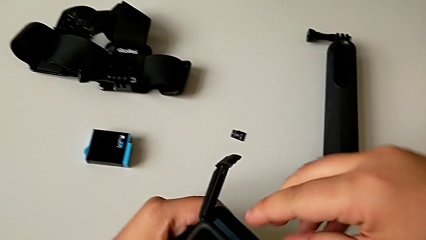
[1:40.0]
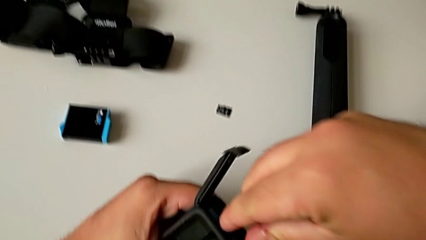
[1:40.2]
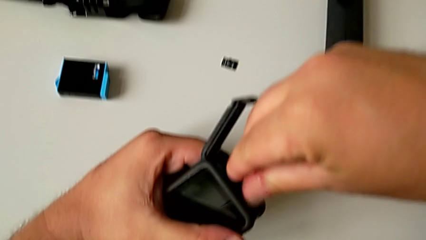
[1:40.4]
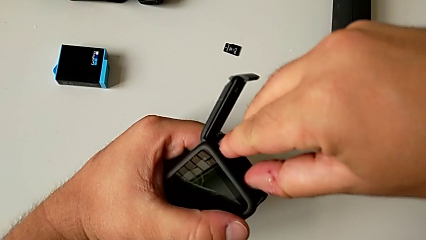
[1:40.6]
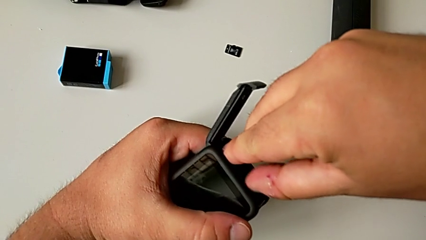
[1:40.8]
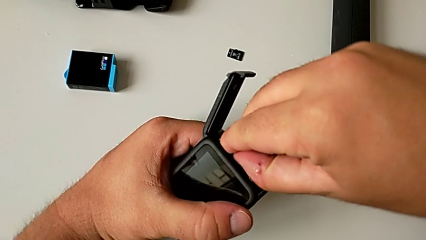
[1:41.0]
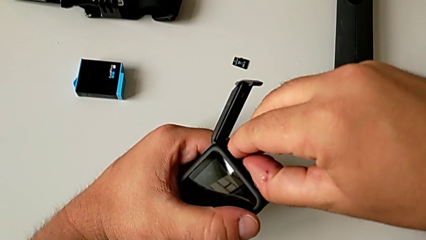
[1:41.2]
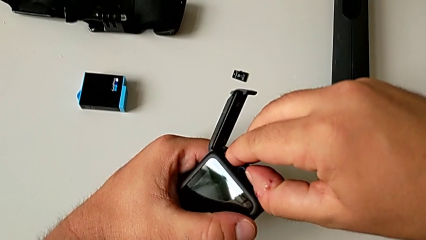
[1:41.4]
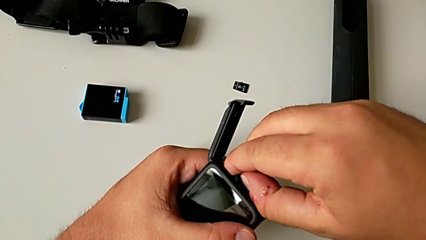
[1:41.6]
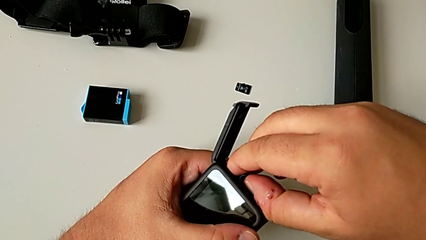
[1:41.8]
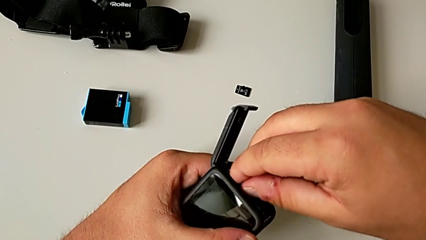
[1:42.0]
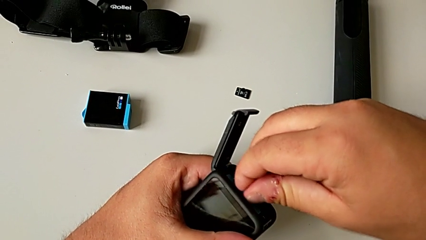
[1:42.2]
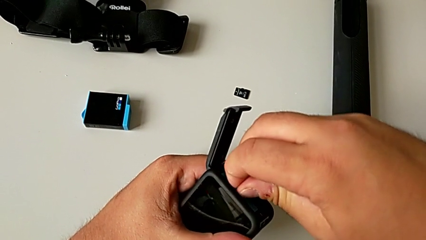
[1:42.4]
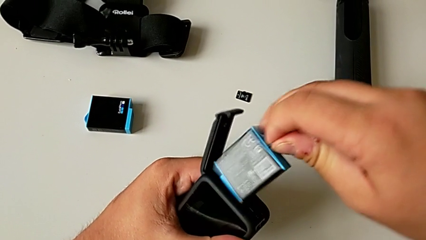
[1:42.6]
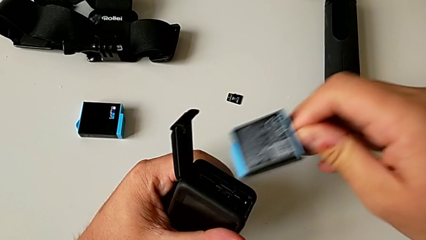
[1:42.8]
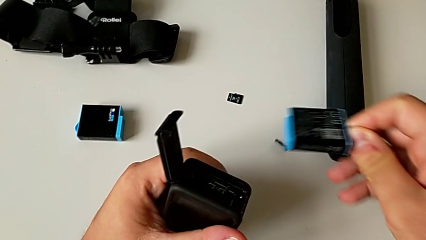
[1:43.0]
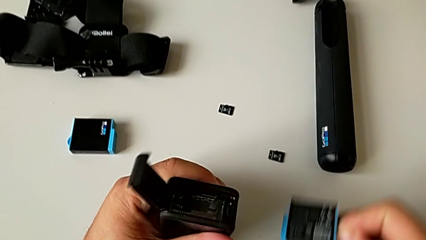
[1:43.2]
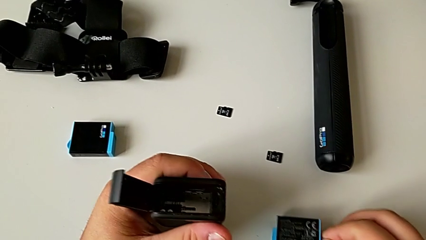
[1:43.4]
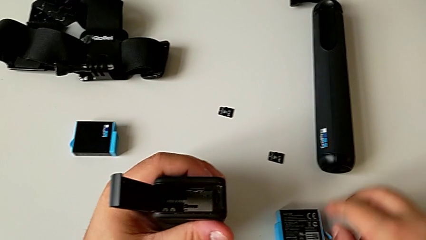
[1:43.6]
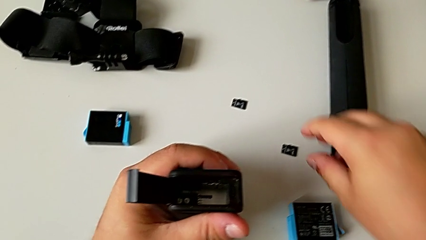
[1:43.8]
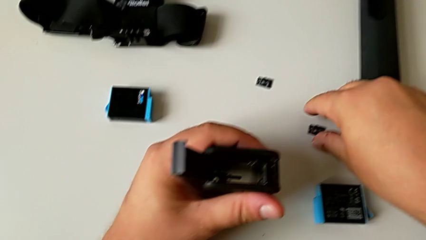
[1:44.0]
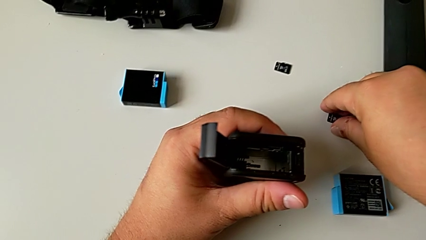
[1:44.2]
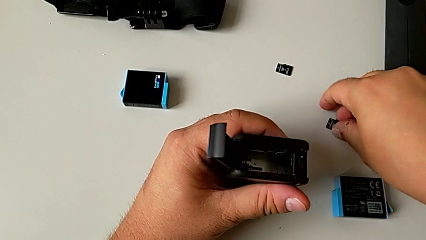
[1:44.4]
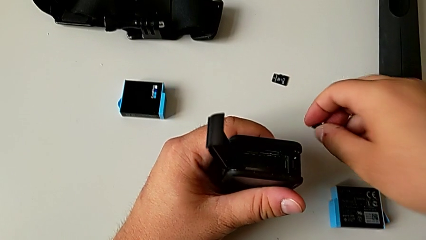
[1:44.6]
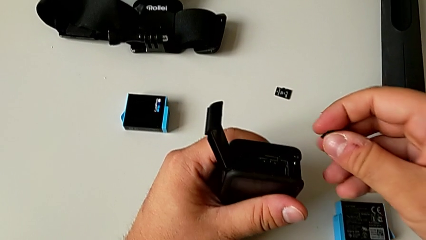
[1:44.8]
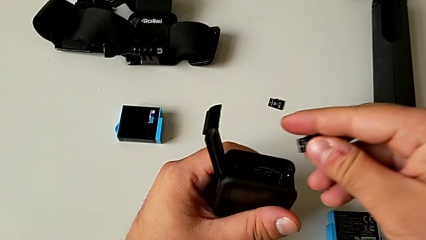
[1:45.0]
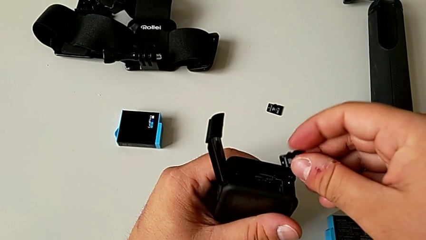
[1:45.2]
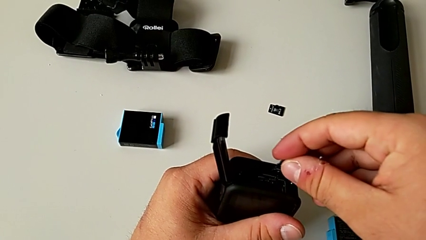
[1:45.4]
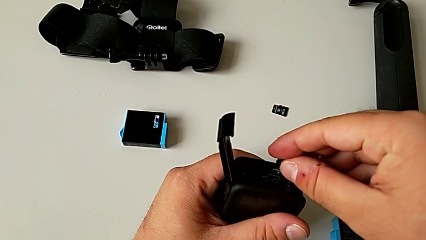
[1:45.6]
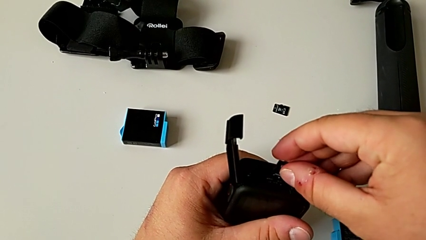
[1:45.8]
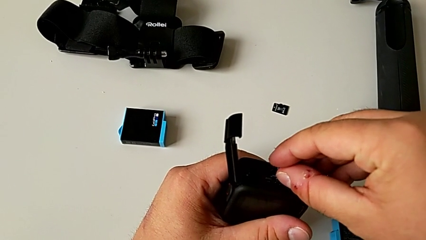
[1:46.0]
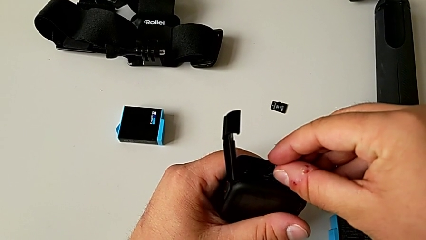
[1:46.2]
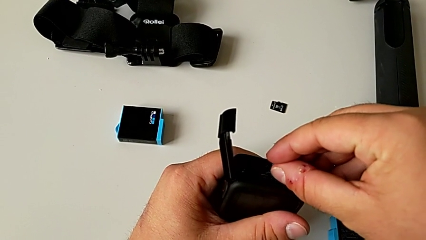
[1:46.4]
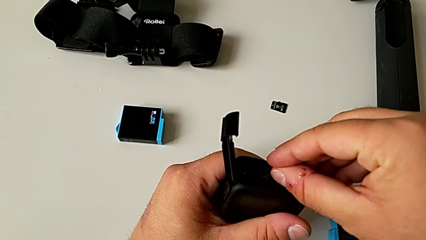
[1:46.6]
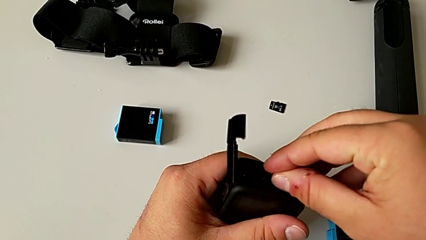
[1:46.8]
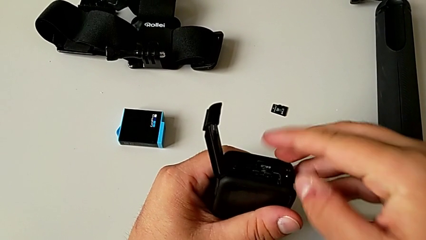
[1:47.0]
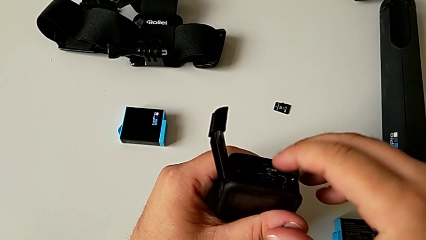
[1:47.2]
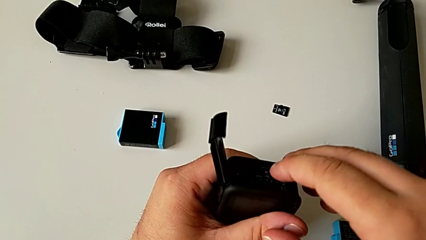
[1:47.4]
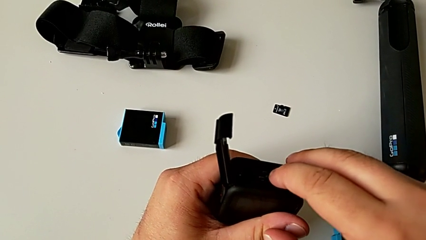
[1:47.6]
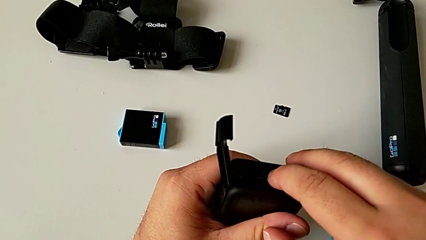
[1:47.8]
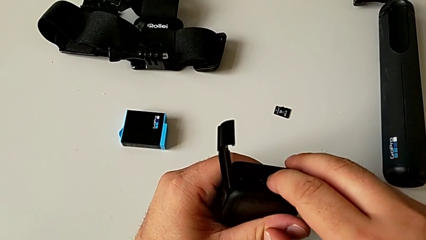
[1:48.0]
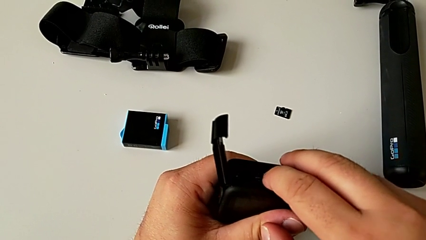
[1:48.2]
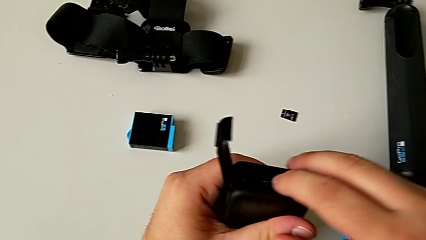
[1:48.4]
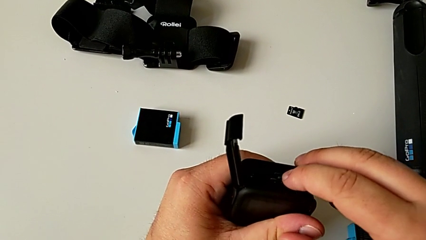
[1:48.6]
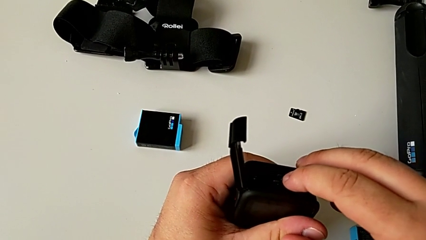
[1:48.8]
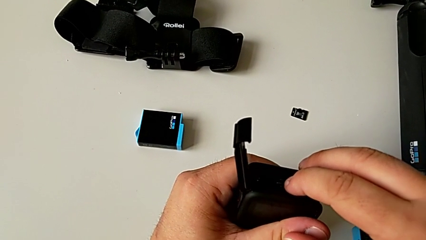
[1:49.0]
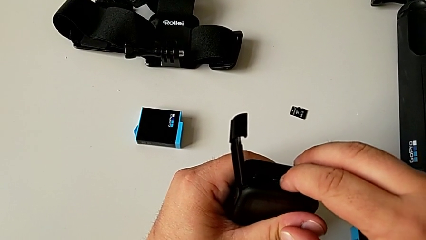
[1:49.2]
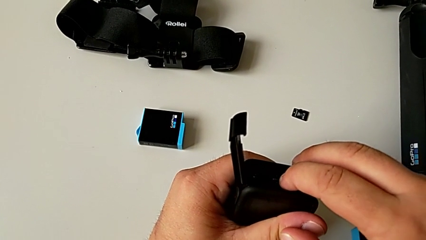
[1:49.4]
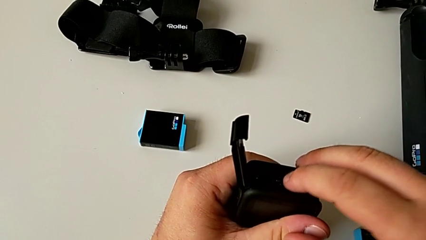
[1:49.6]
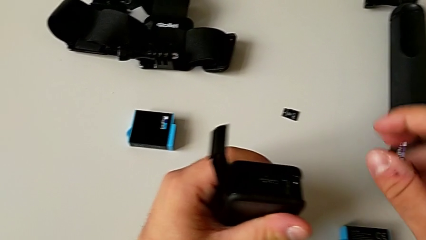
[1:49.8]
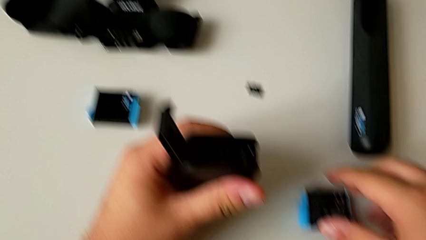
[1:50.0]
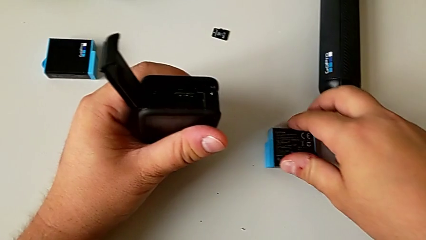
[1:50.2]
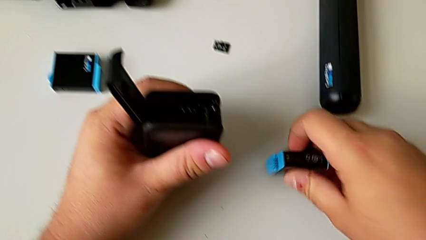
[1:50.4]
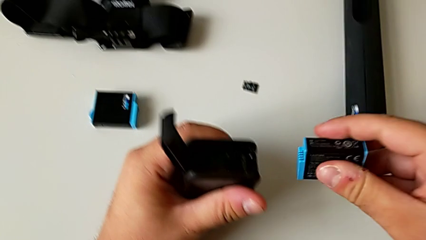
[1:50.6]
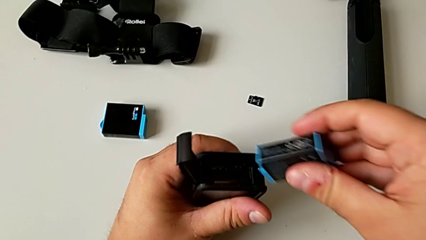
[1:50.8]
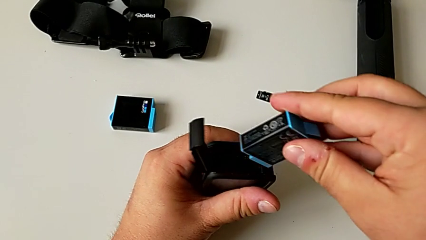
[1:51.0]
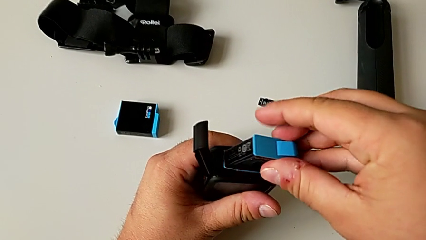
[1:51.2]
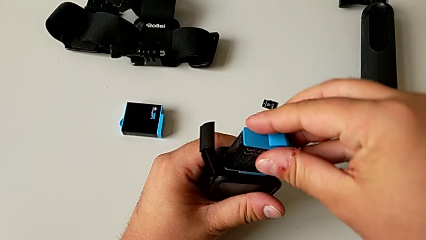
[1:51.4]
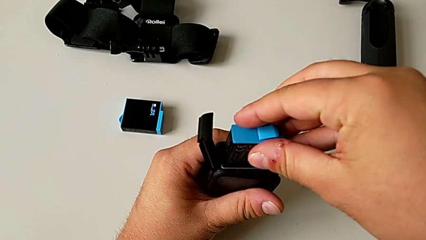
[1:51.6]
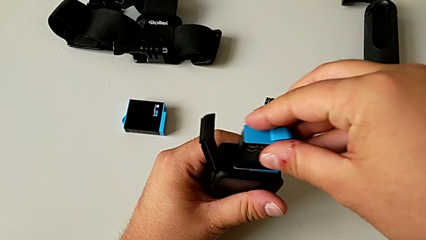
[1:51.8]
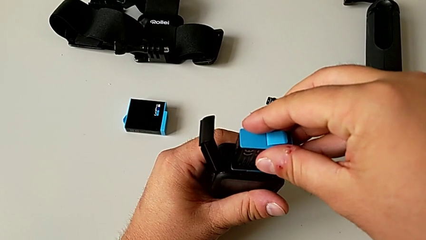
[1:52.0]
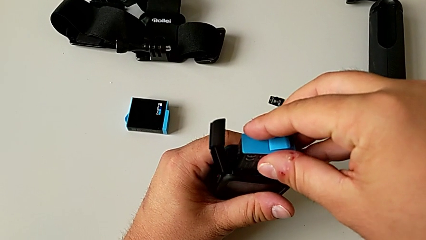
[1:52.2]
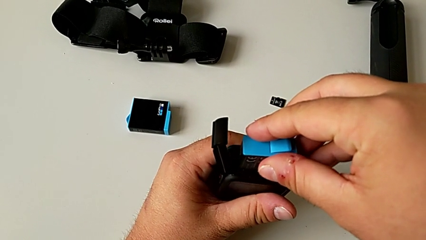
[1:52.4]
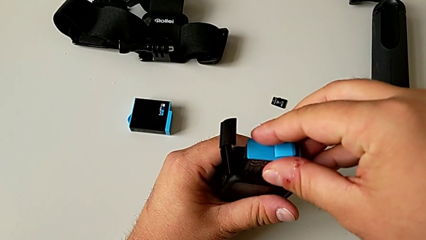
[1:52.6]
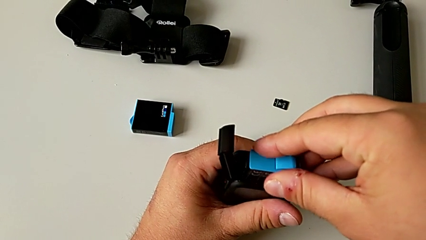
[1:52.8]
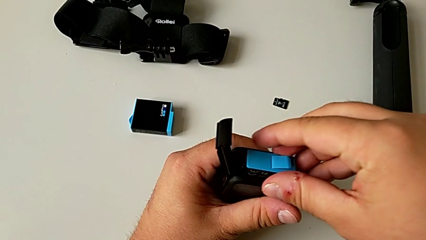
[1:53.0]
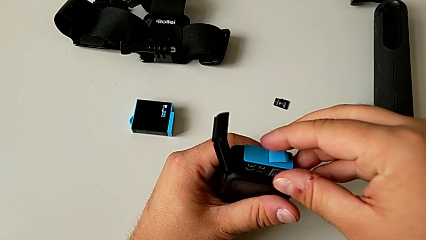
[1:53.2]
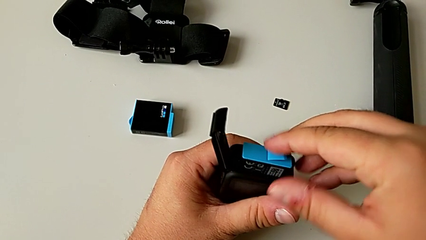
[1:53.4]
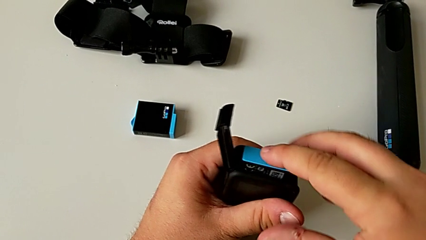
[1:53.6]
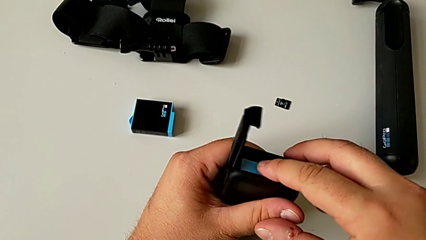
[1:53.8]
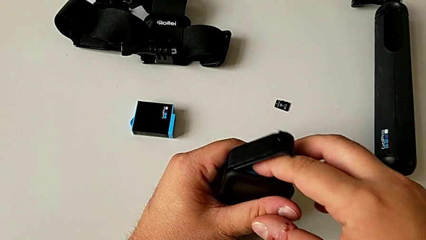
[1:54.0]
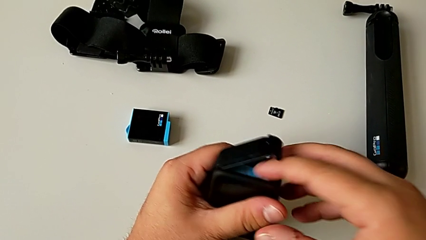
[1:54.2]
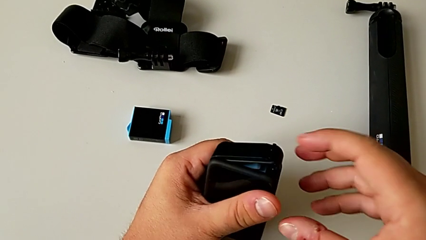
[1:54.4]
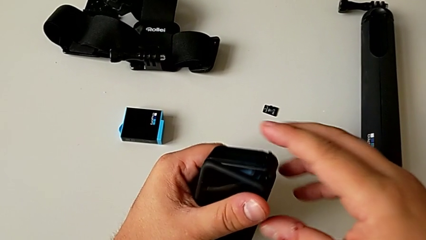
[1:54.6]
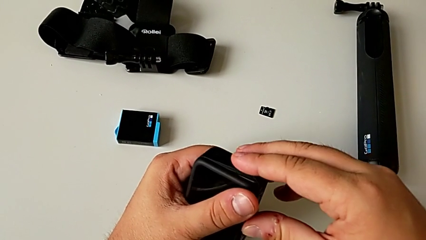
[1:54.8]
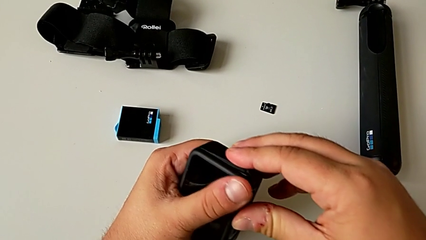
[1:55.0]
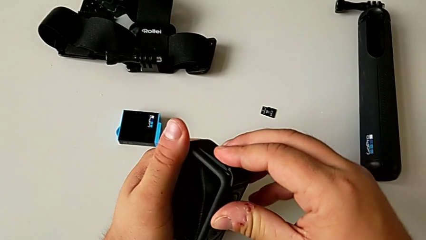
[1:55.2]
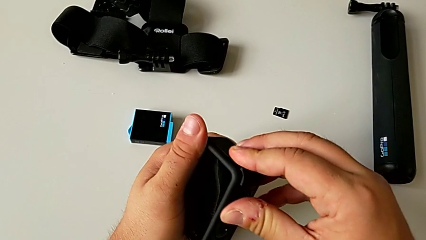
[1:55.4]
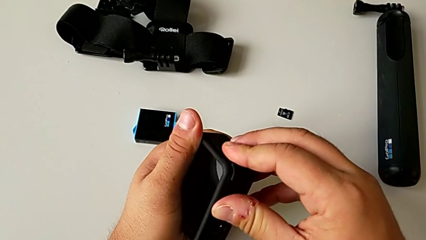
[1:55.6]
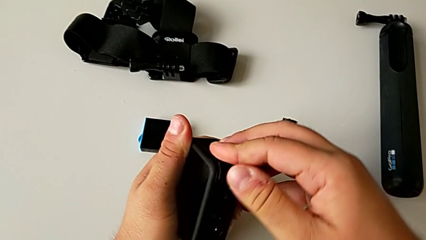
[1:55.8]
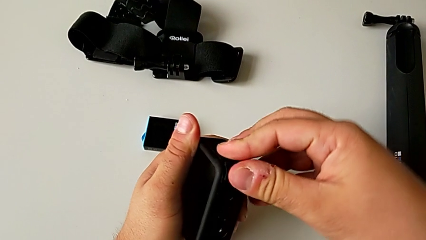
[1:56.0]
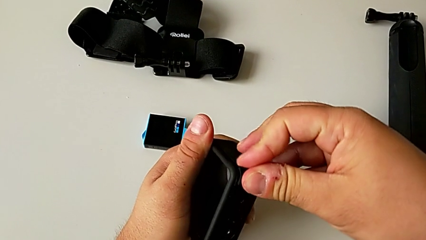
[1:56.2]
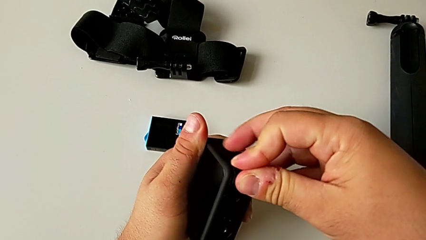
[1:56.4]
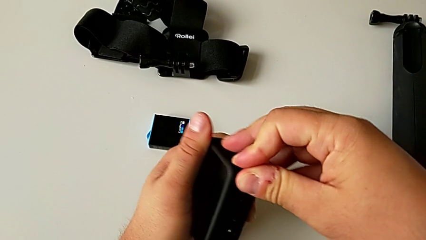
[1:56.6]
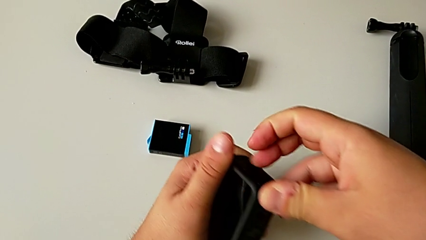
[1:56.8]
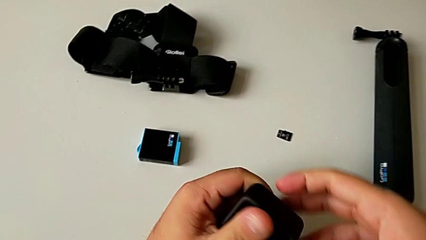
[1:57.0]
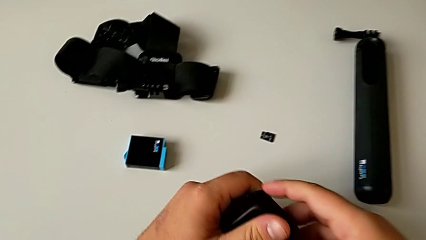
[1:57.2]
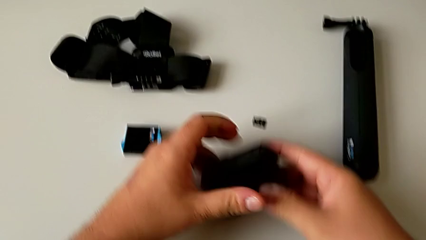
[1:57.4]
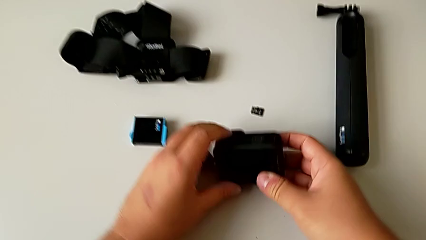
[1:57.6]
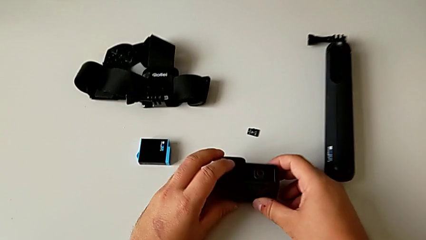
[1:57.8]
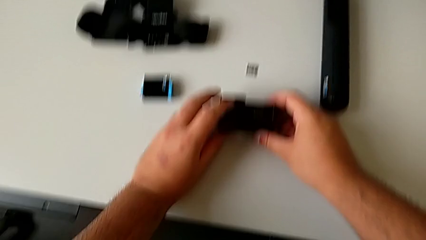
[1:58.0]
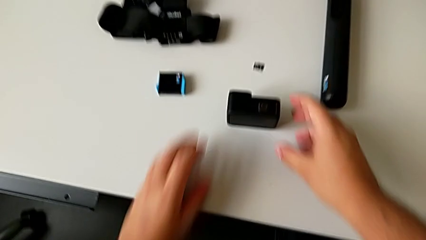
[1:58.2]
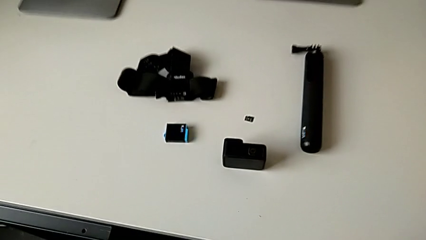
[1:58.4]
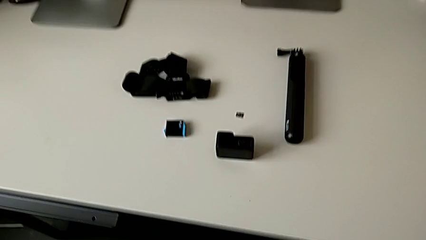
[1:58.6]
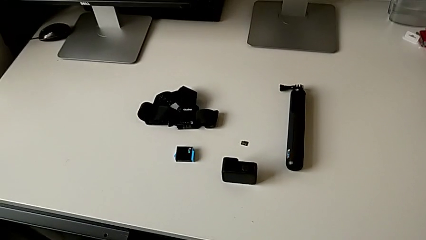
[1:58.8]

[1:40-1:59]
The camera wearer is inserting the new SD card. They grab the battery, pull it, wrongly drop the SD card, place the new battery, lift the new SD card, place it, insert it, lift the new battery, insert it, close the battery door and place the GoPro.
